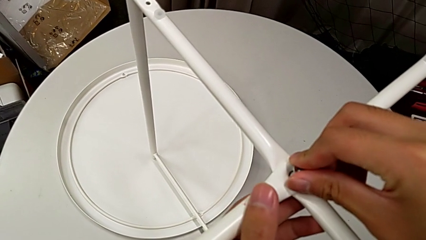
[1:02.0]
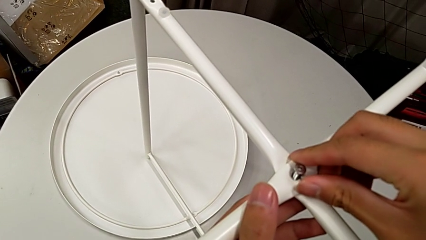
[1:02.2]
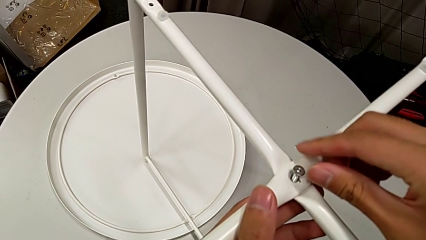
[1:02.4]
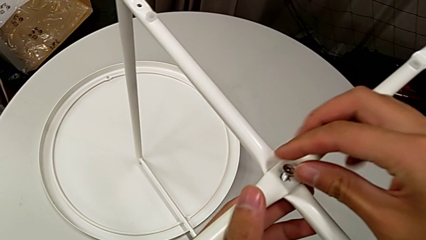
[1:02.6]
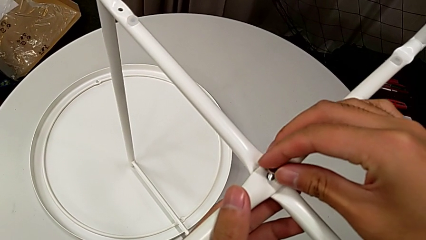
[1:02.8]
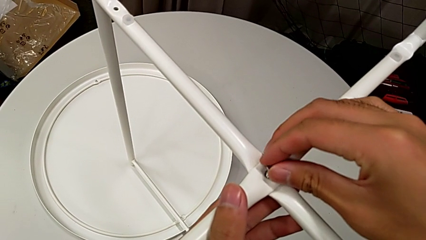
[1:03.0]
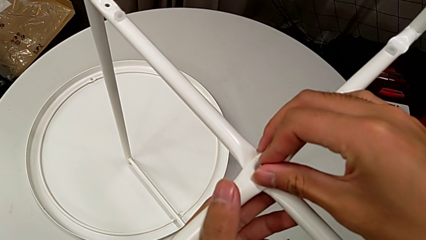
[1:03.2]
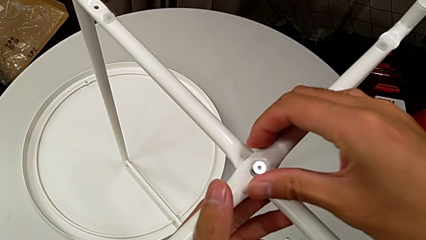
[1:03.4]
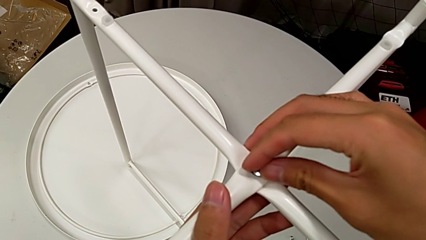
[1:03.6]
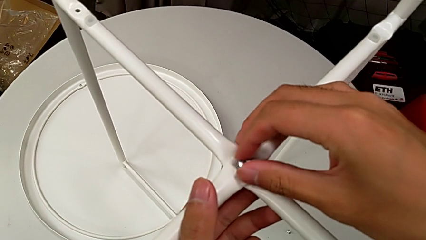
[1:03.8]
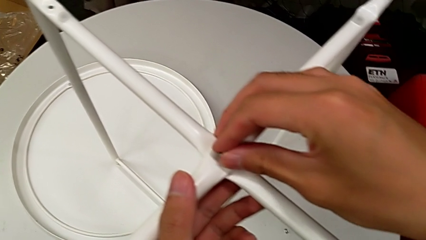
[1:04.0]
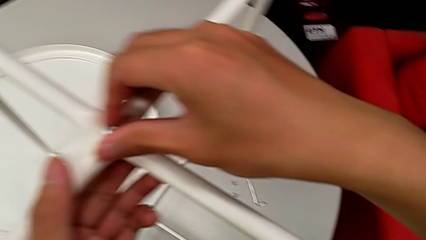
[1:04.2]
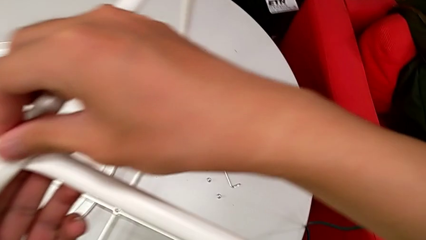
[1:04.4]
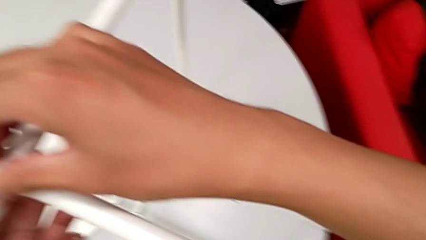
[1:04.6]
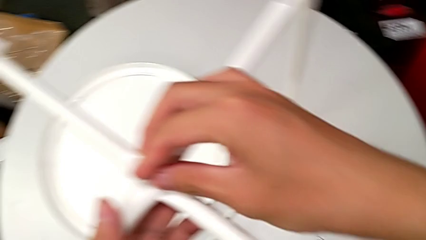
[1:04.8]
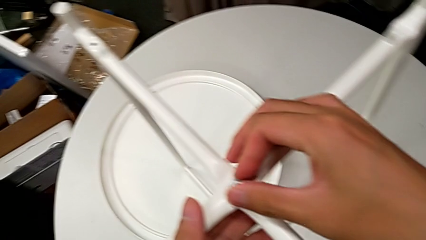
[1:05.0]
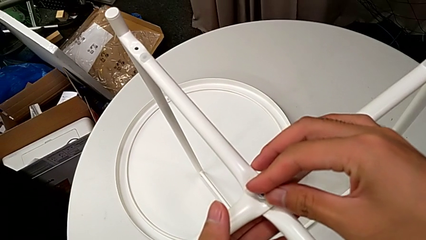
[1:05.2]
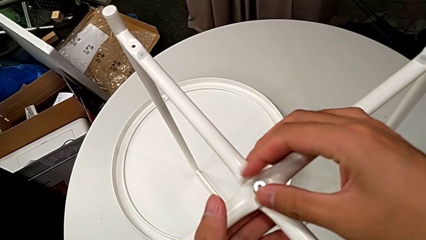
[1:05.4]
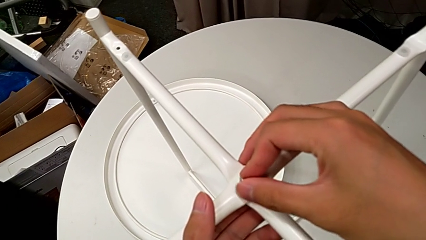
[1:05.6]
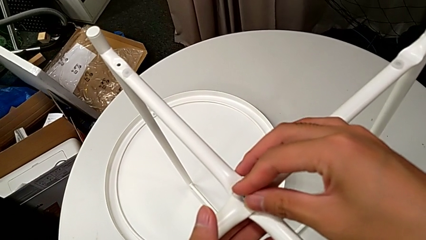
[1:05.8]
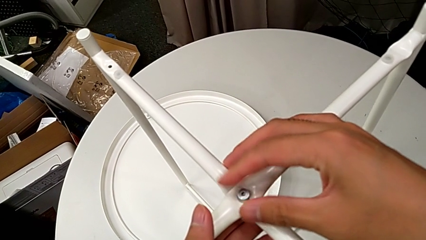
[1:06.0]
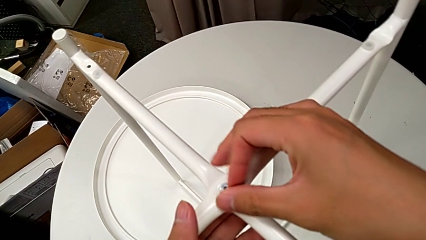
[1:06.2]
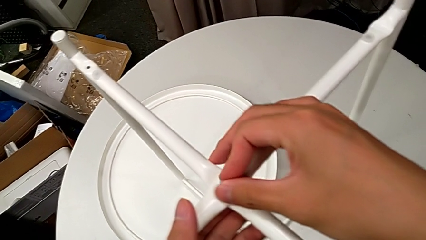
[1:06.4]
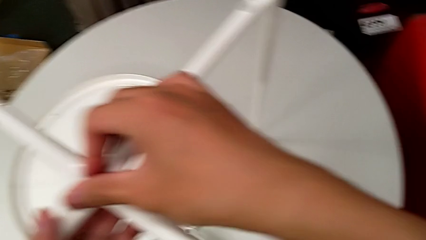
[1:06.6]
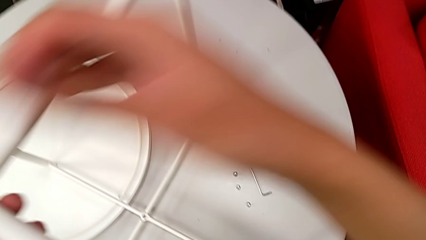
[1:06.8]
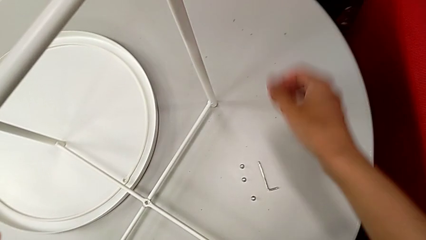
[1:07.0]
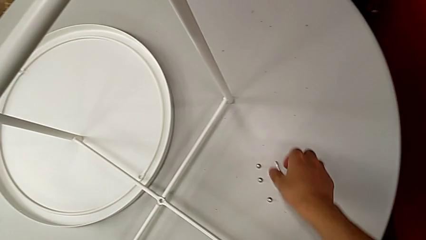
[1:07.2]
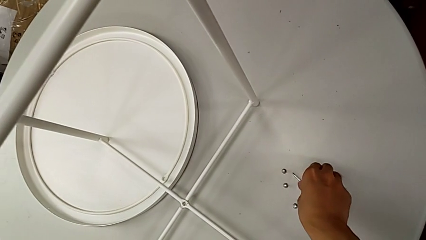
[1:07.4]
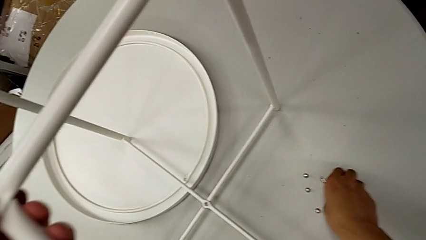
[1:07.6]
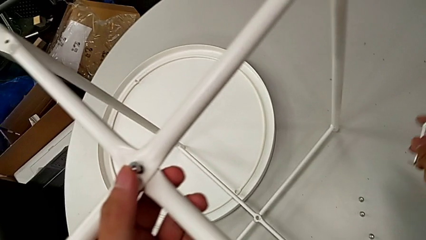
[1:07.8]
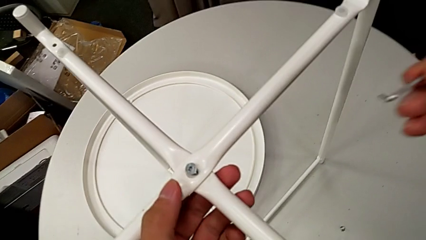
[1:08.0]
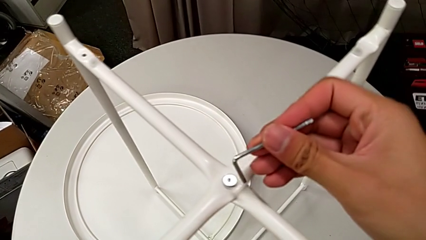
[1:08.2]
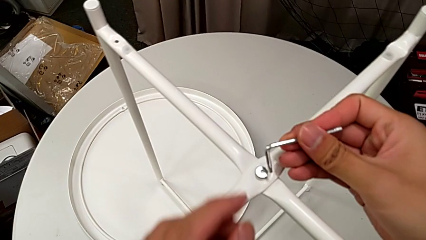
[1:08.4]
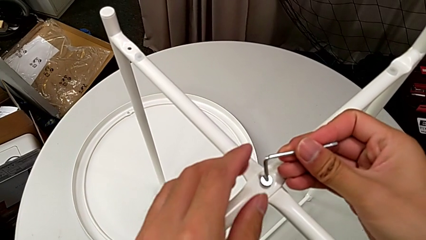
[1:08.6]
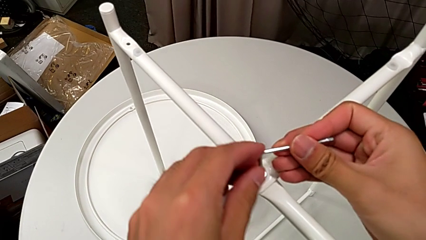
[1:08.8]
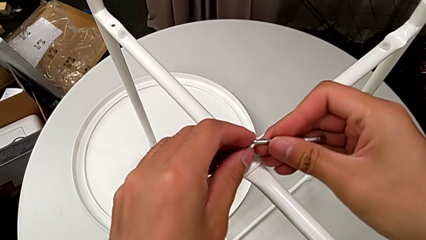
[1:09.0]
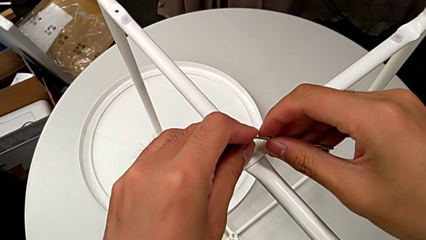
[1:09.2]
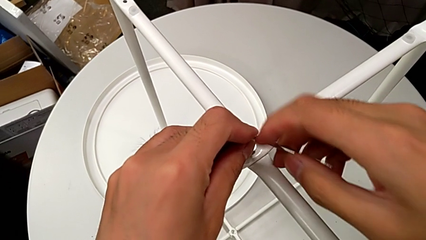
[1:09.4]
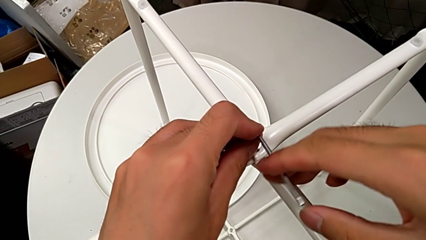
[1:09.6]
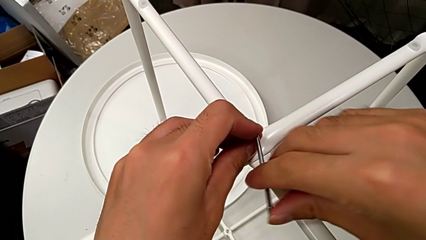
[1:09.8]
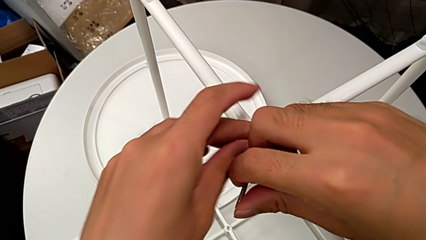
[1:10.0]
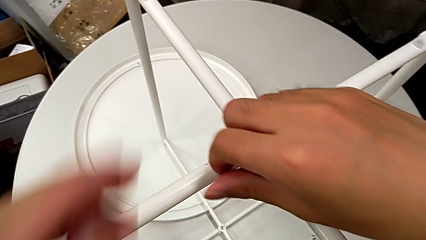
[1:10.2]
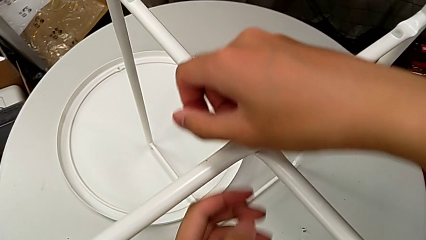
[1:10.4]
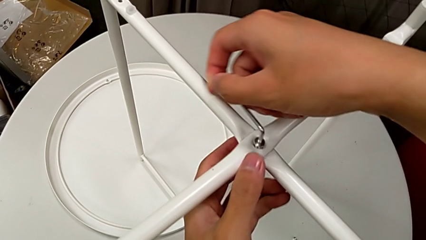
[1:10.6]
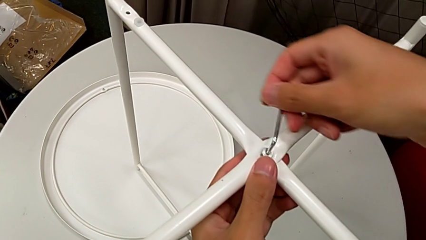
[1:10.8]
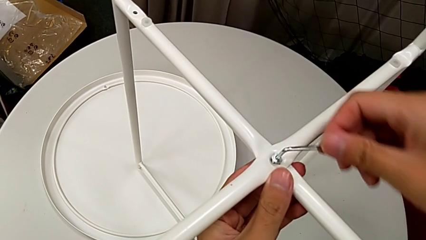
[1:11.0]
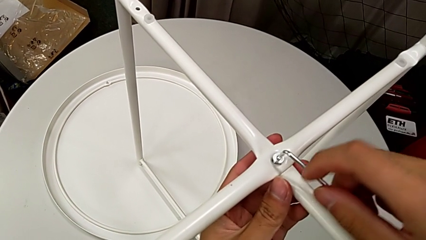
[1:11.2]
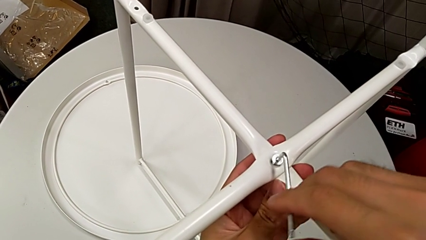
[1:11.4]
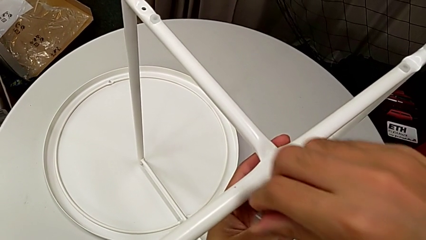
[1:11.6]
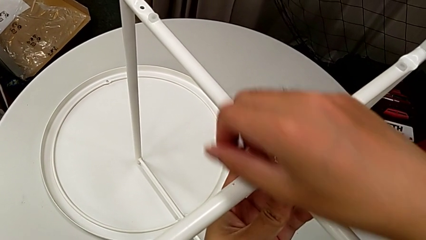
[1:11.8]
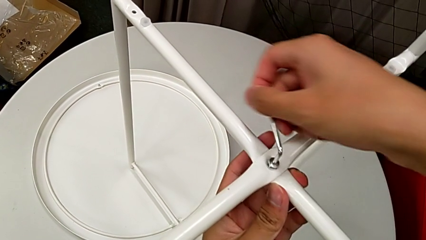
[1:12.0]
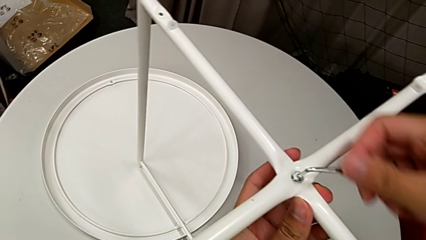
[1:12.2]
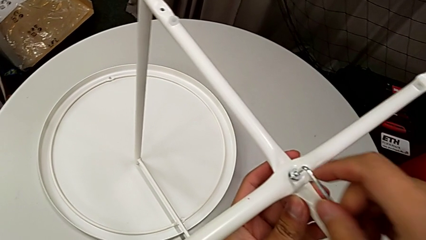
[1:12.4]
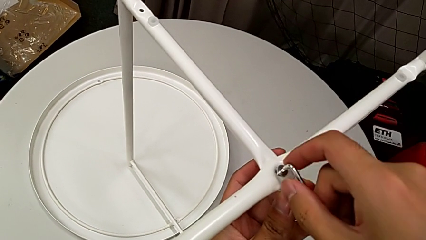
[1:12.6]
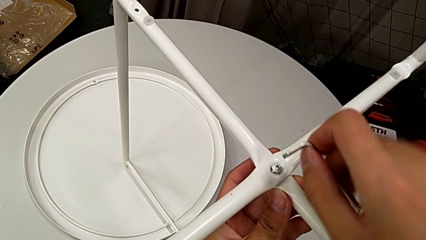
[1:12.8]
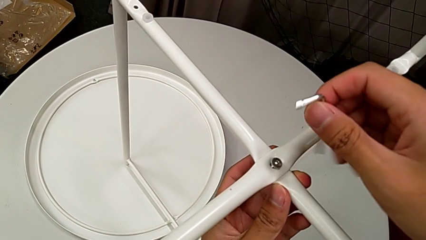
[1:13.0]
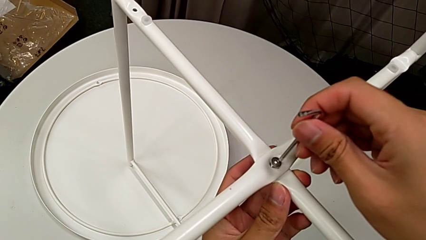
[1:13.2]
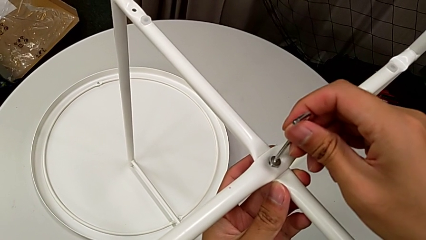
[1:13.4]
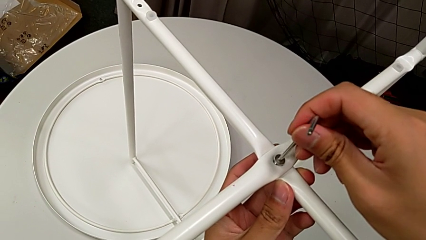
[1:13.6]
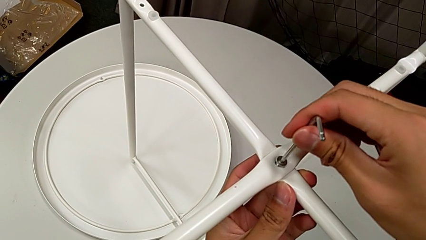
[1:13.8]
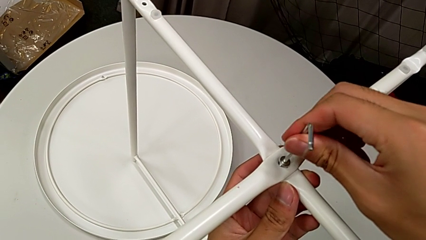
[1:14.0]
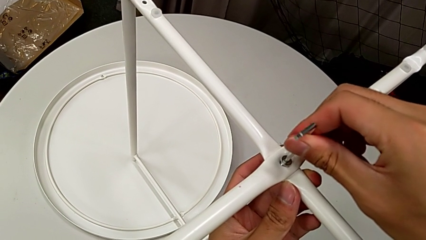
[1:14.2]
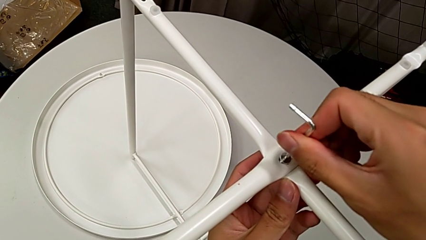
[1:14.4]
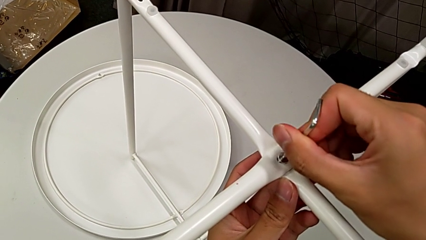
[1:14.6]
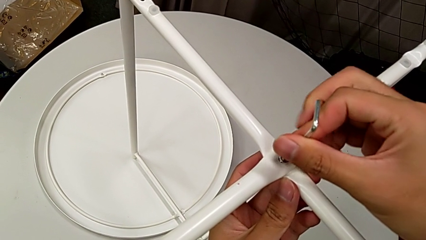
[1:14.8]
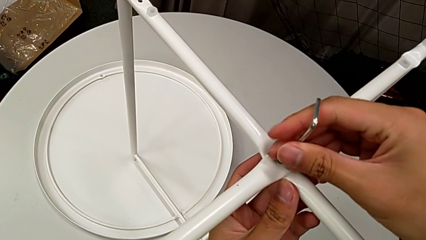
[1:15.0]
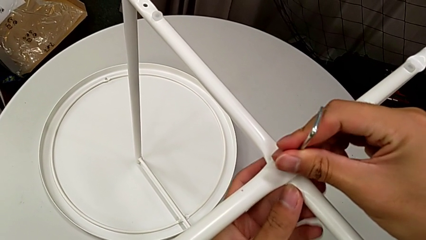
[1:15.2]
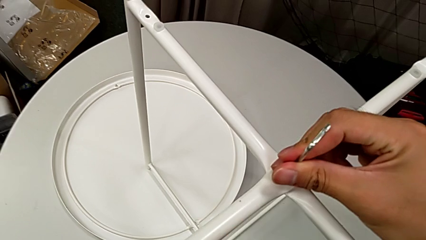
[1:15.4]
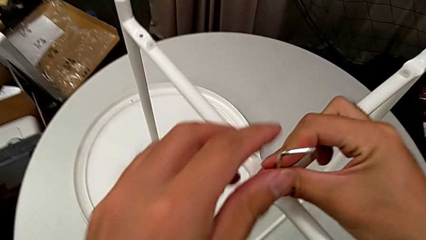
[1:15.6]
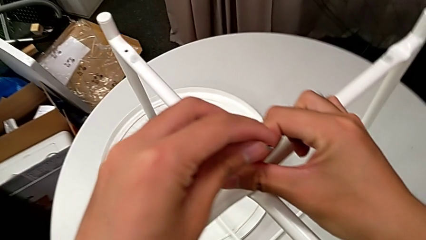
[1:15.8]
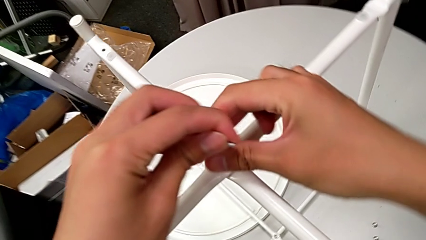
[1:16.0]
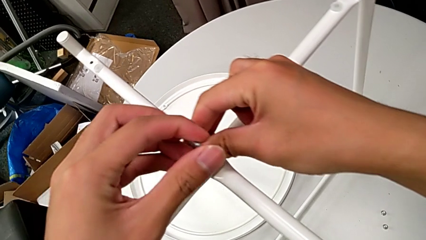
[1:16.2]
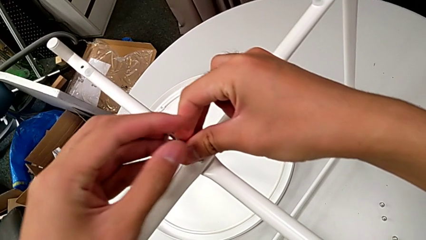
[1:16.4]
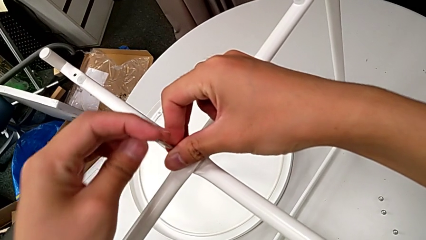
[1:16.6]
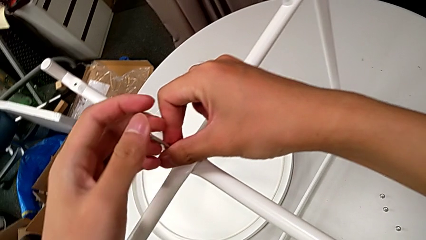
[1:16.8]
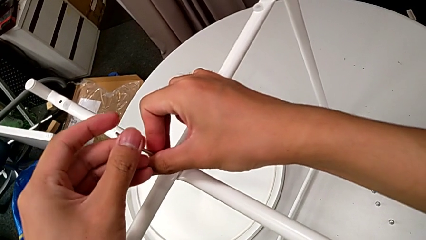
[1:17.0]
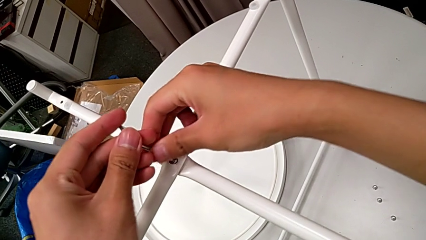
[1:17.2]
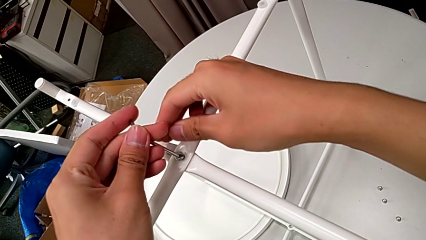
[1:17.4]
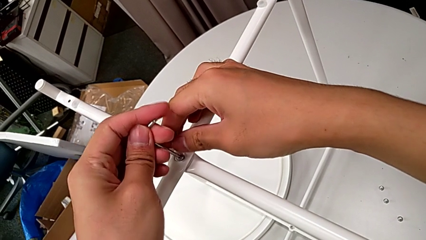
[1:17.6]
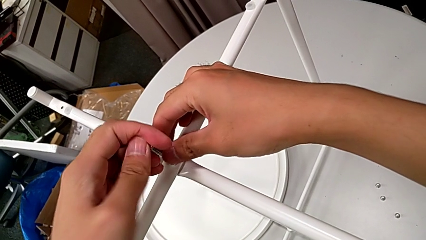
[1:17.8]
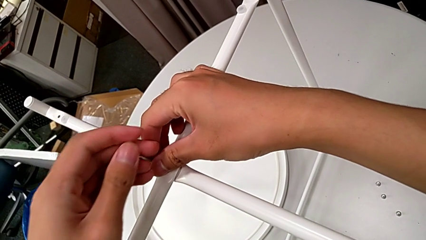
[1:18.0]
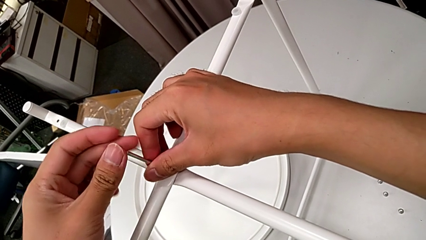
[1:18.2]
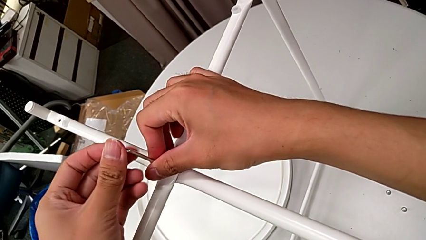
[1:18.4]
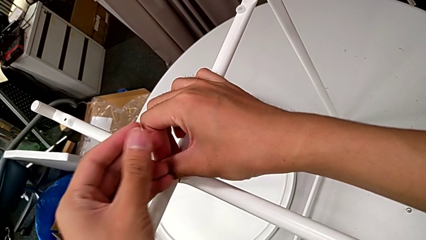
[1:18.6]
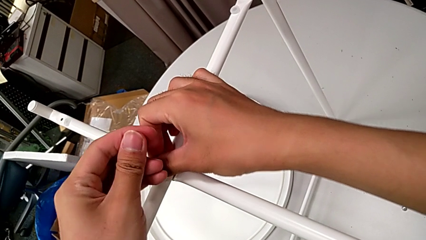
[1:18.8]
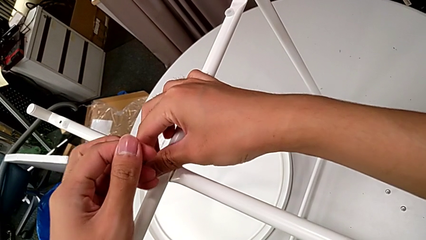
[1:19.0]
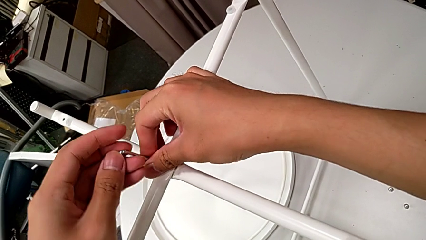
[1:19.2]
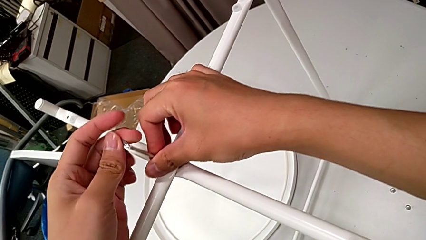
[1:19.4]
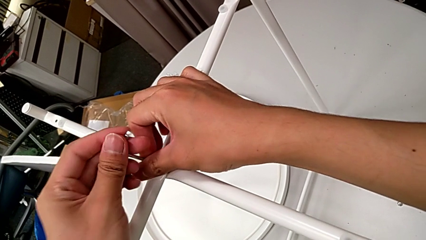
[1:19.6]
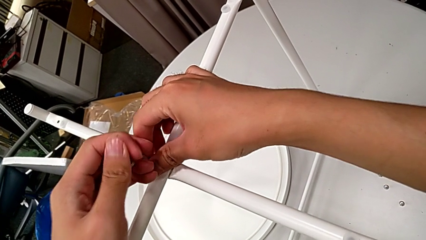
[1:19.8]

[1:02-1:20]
The camera wearer is screwing the top screw into the legs. They screw the hex socket head, grab the Allen wrench, insert it and begin to screw the hex socket head.
